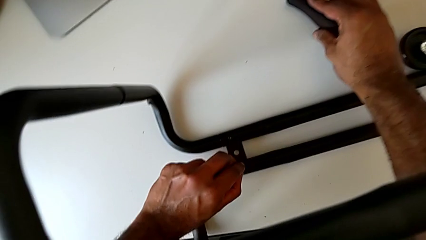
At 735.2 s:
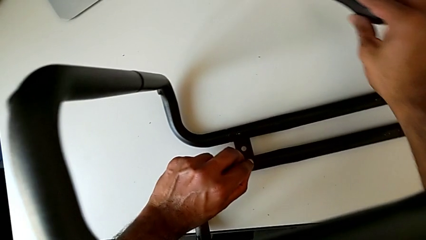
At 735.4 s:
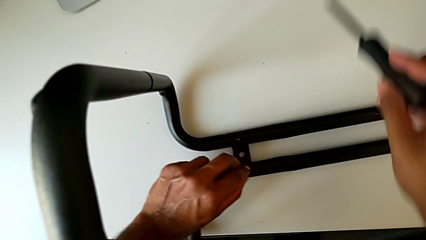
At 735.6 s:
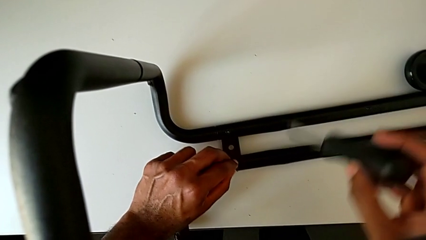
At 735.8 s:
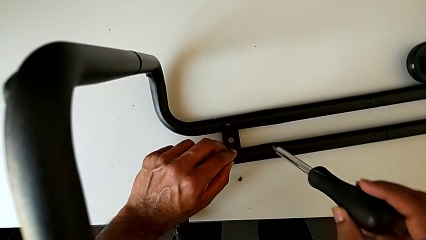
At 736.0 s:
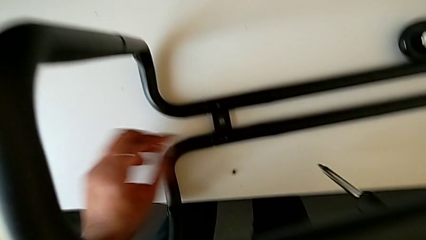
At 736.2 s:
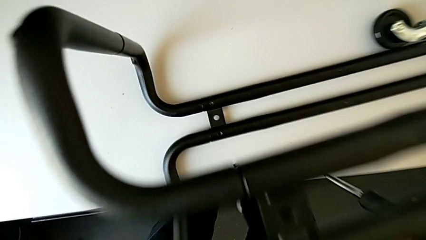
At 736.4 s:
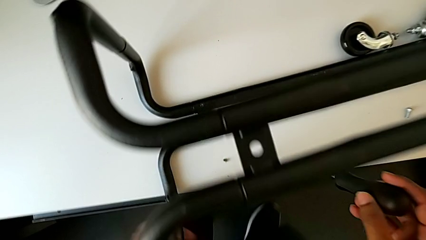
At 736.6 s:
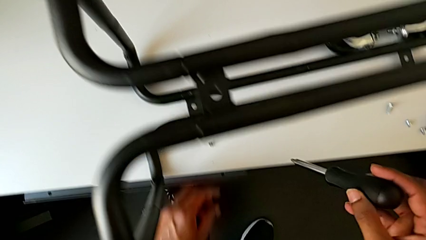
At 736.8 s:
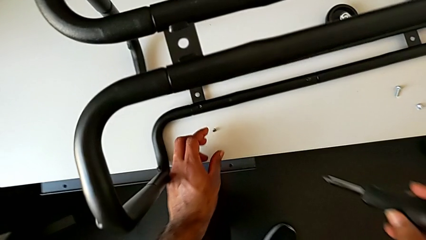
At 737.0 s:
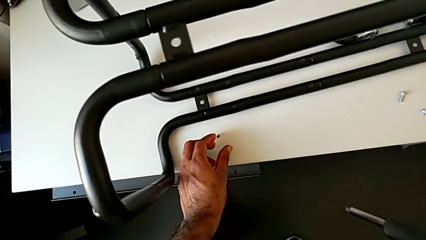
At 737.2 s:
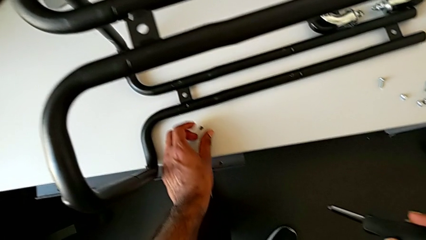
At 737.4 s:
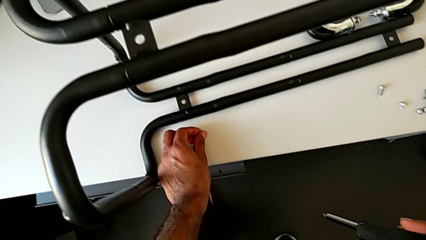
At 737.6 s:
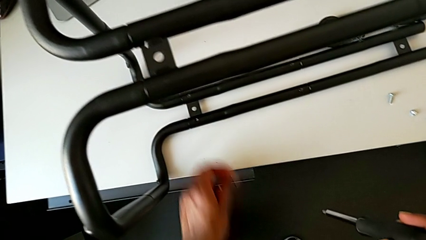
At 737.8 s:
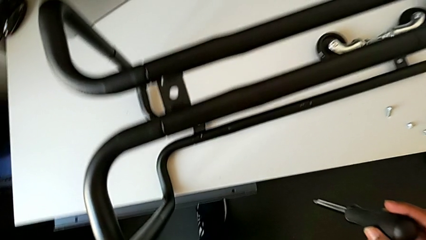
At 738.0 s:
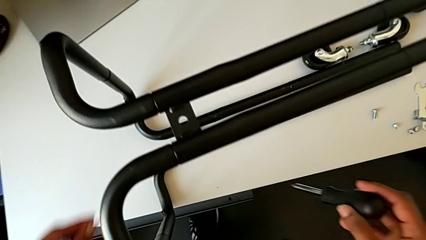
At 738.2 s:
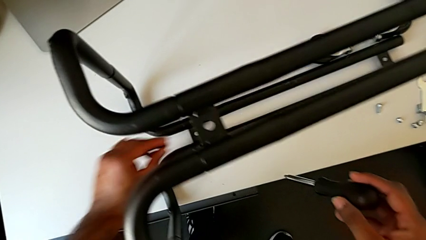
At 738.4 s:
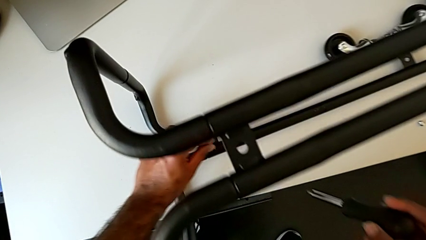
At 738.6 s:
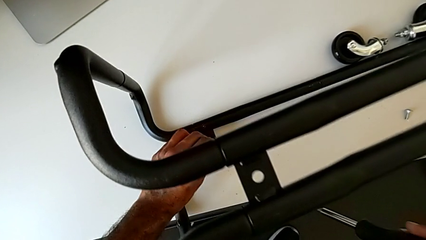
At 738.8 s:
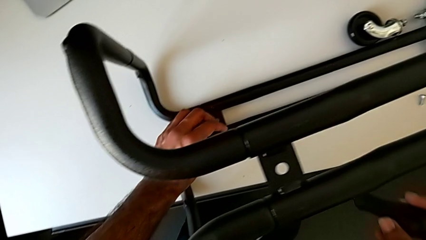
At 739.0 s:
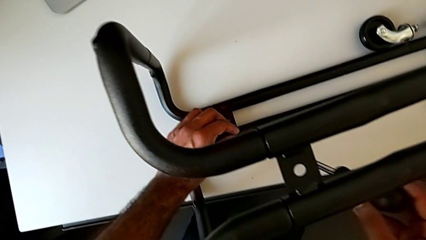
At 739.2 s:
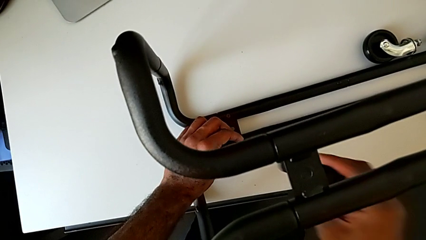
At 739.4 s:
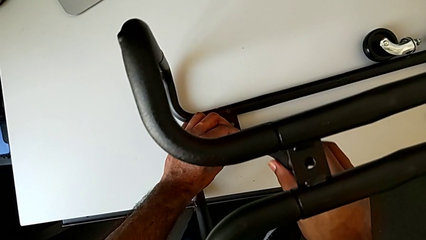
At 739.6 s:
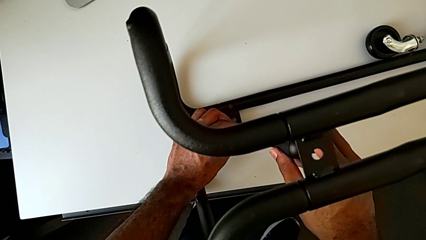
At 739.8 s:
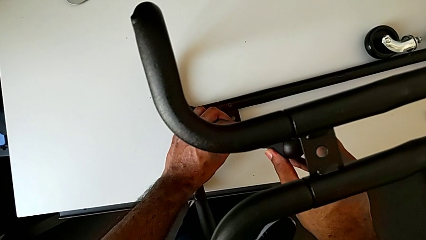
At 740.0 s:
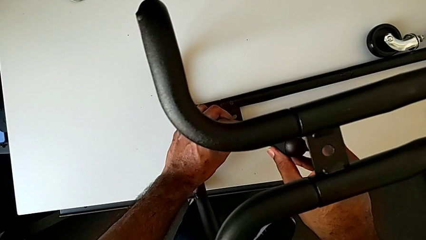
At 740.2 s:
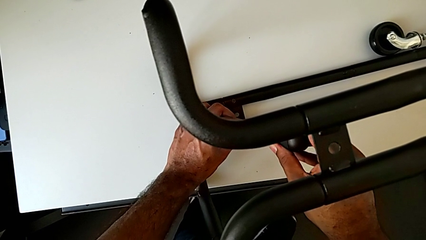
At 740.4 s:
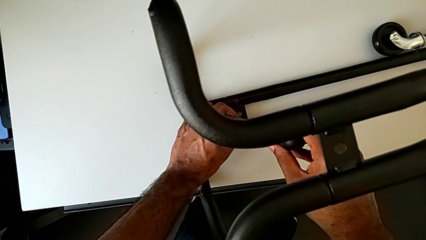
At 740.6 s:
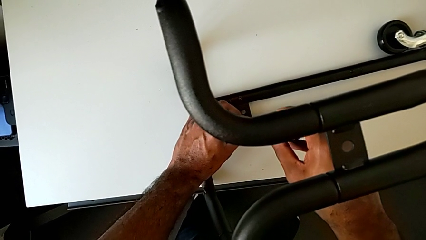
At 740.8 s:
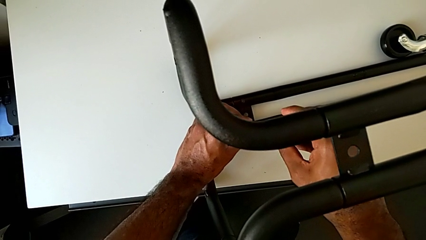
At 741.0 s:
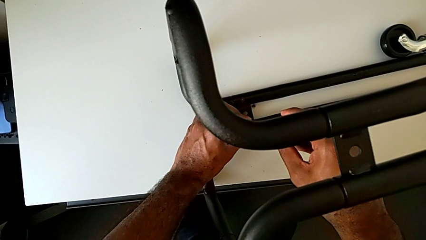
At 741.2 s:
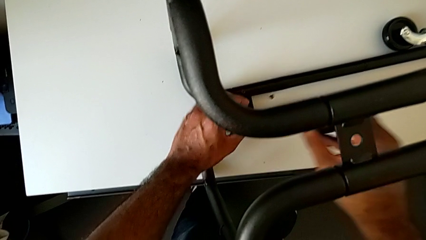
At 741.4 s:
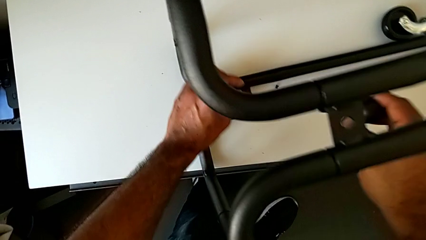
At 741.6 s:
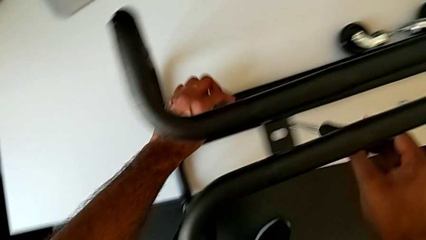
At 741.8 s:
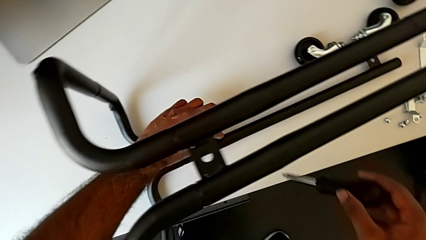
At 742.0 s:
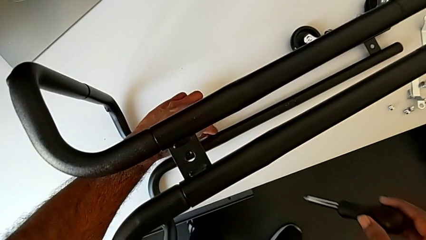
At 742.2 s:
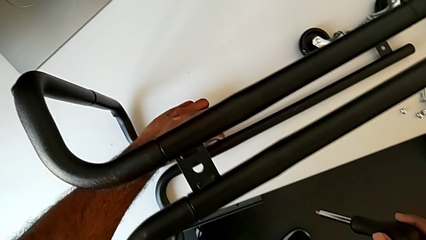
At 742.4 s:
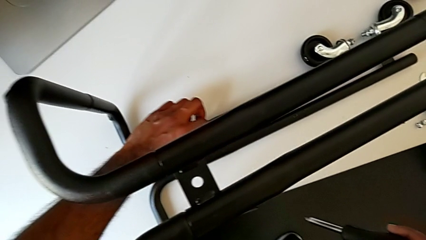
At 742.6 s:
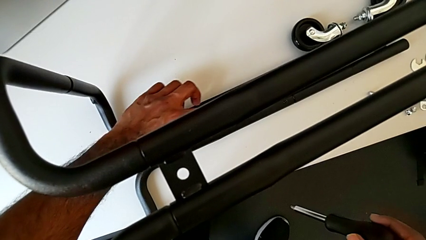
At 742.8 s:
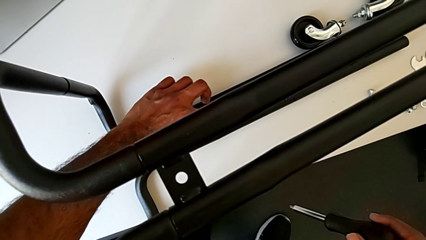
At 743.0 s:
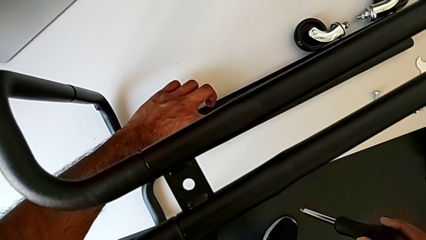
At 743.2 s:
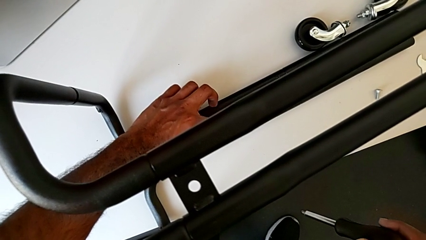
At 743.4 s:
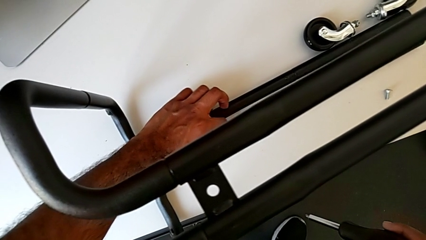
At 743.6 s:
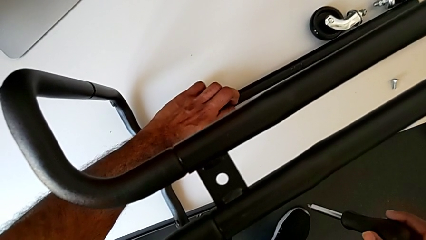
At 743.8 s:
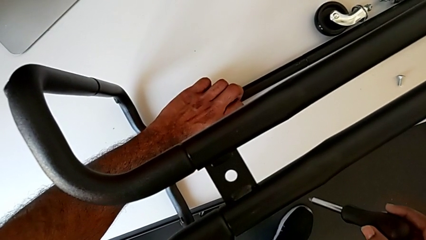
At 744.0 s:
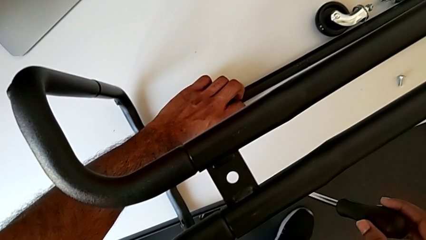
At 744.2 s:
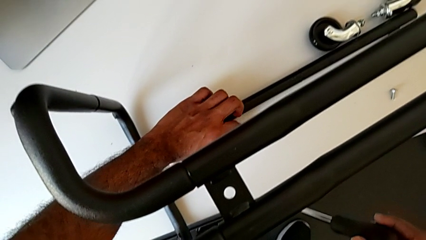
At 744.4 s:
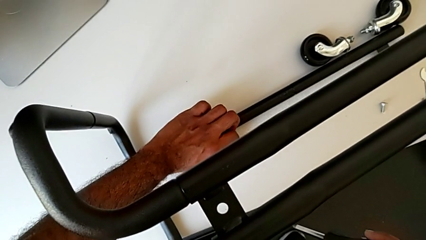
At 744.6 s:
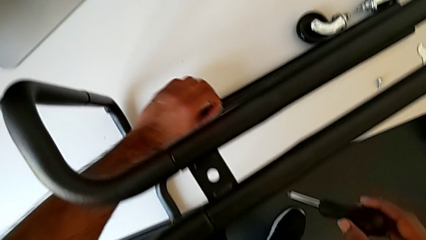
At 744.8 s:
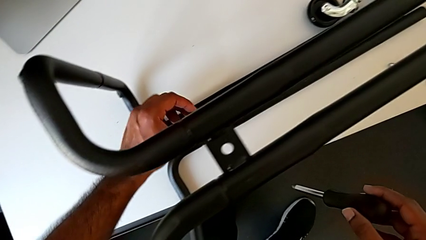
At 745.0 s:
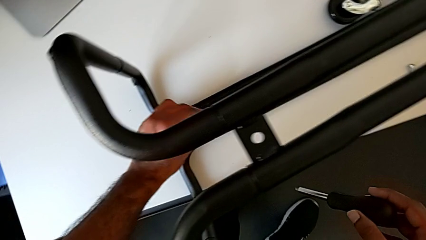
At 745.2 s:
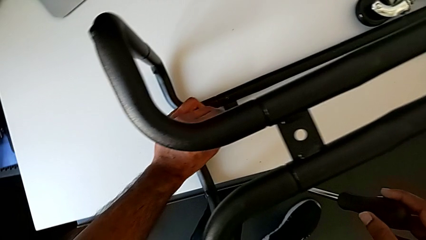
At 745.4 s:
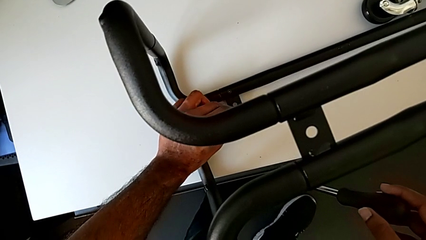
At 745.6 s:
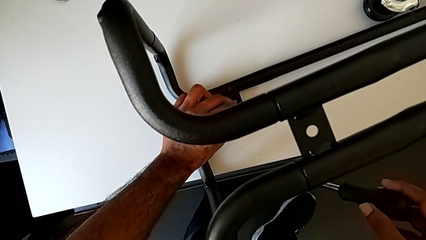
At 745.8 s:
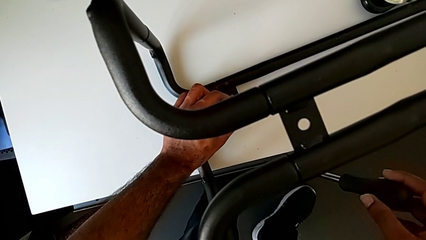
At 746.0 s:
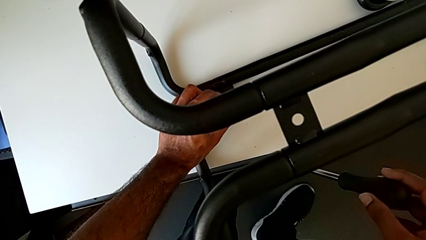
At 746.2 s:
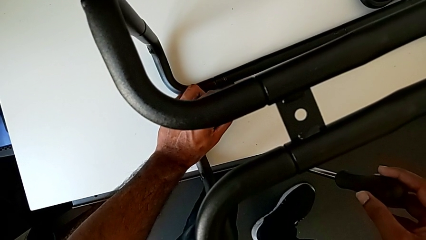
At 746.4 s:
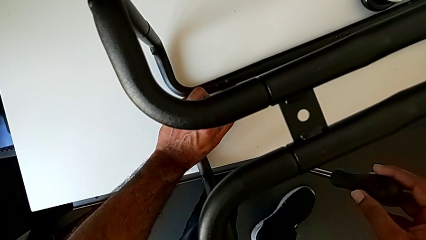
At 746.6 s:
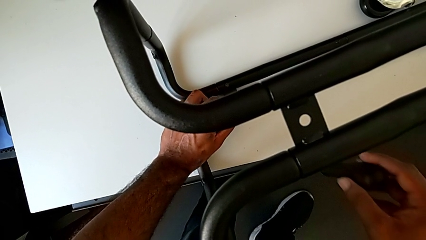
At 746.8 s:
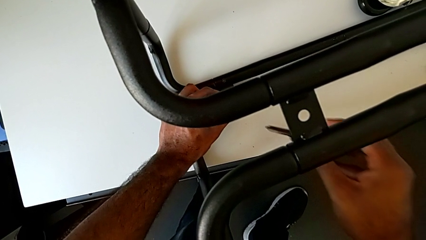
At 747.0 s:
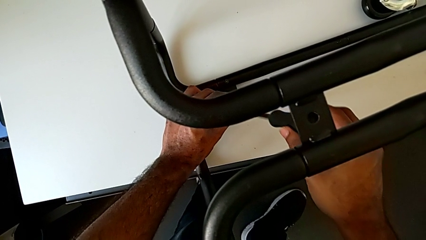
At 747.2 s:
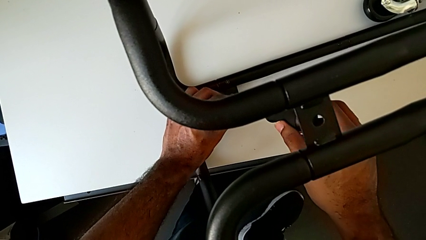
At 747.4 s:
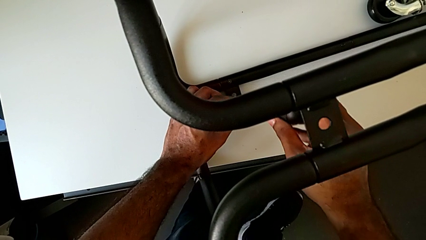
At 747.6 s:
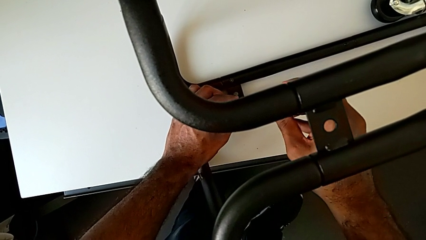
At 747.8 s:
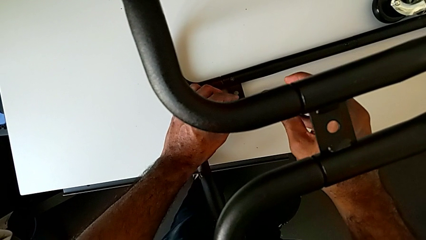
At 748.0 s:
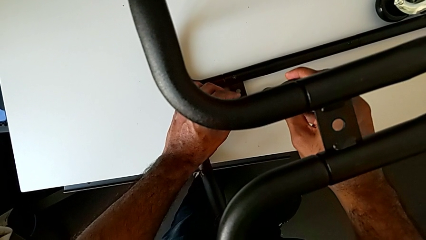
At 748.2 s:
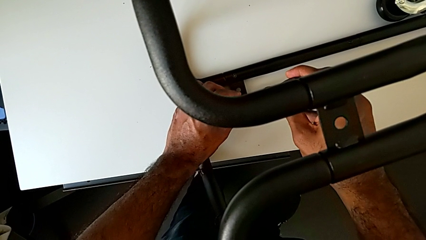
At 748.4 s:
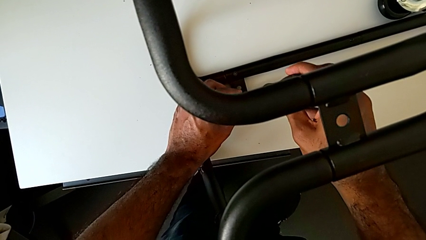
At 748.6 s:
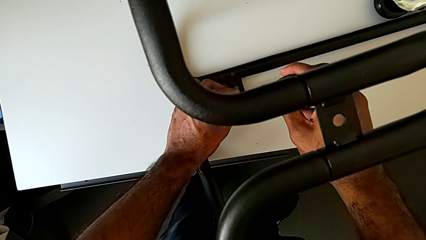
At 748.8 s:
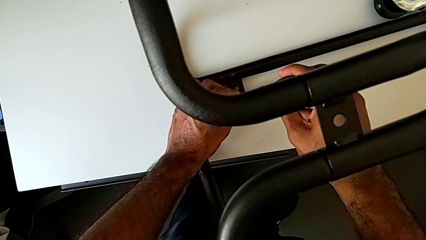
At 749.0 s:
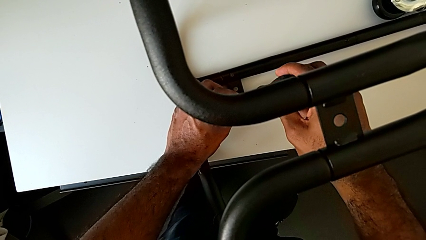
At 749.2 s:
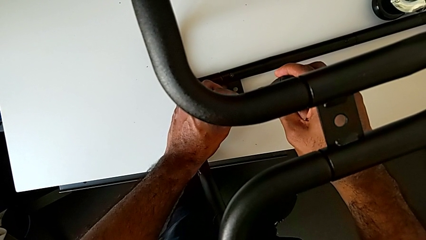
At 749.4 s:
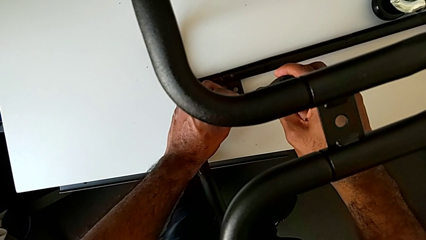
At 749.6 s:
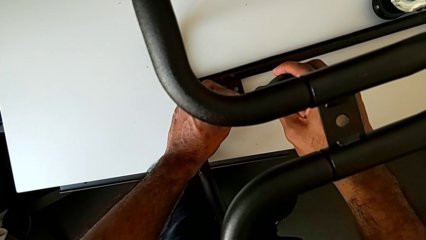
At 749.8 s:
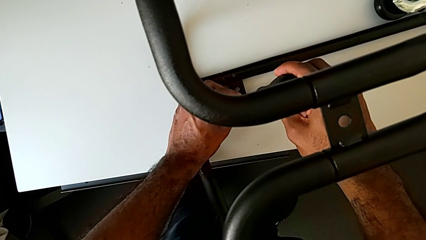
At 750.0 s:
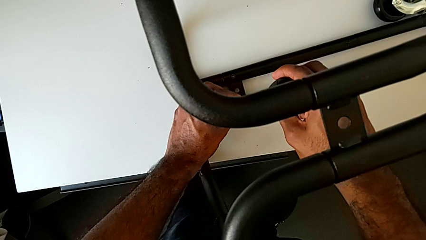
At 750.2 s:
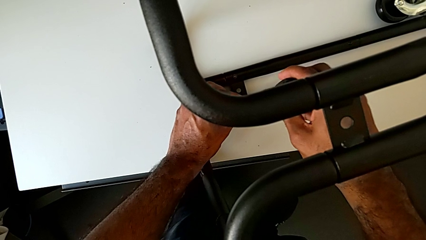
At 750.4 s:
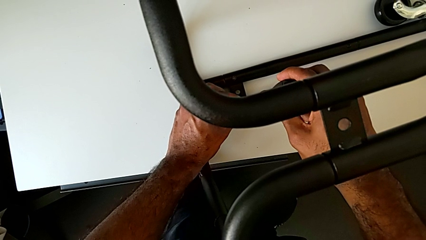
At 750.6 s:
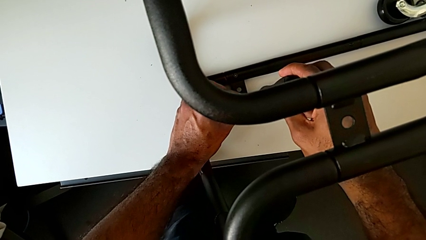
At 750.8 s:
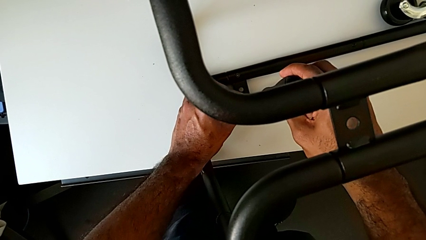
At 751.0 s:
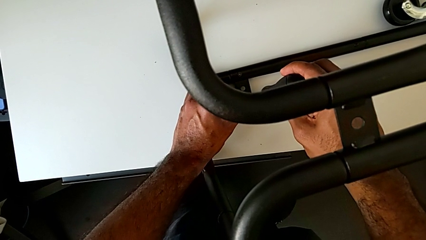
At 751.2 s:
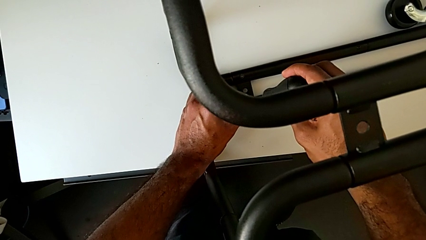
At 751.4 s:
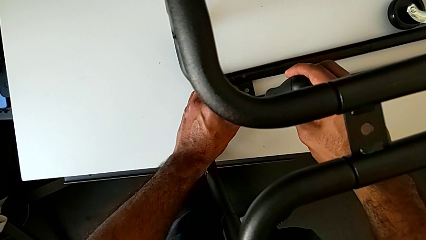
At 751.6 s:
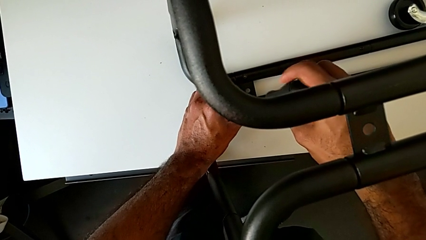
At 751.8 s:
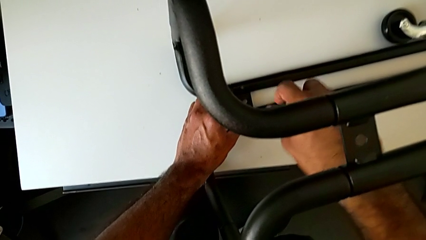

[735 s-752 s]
The camera wearer is assembling the base frame with the side bars. They lift the screwdriver, wrongly disassemble the screw, grab the second screw, insert it, wrongly disassemble it, grab the screw, insert it and insert the screwdriver.
